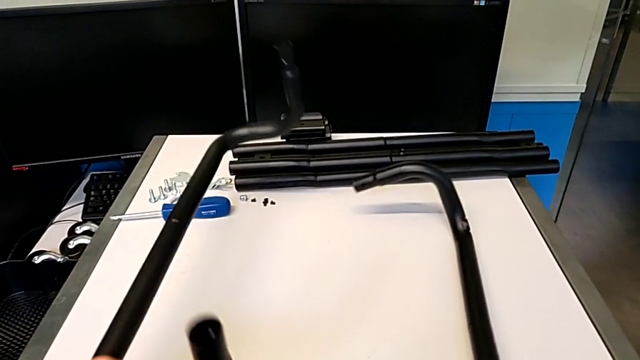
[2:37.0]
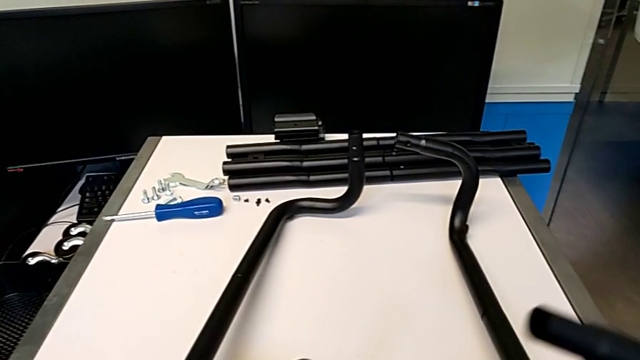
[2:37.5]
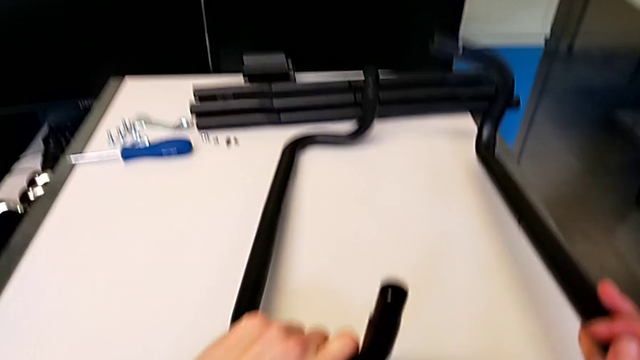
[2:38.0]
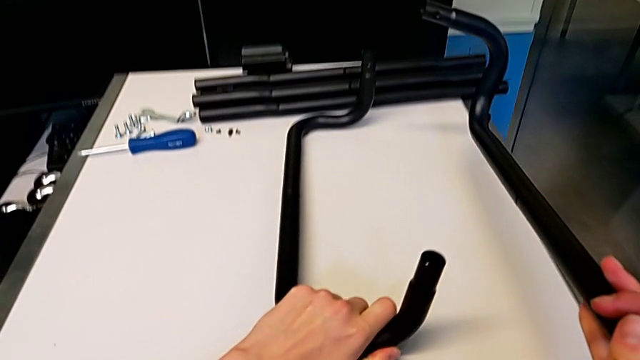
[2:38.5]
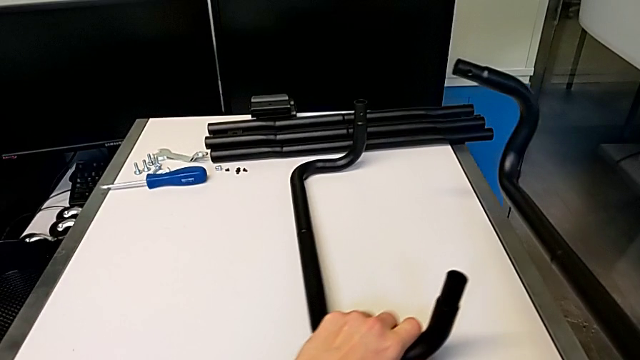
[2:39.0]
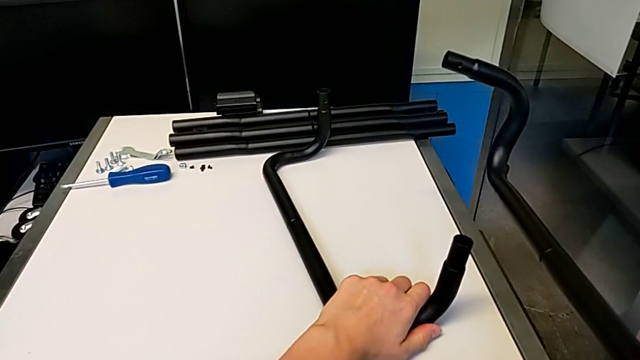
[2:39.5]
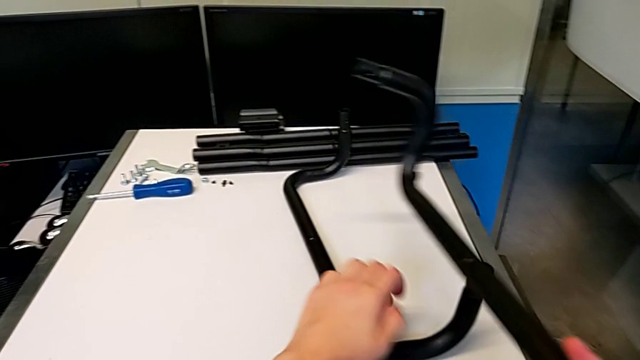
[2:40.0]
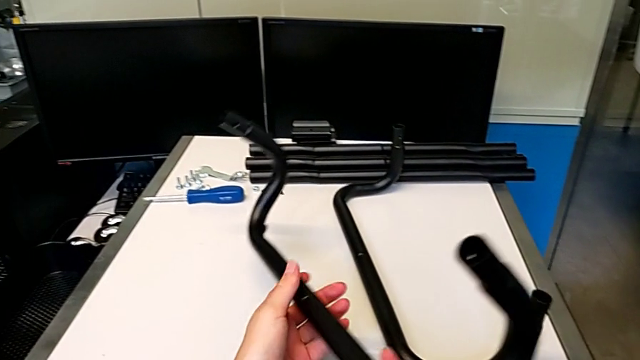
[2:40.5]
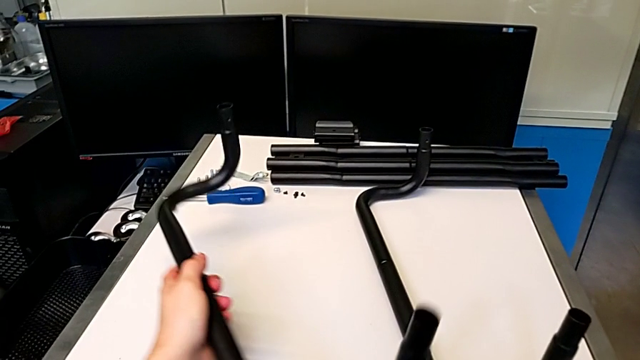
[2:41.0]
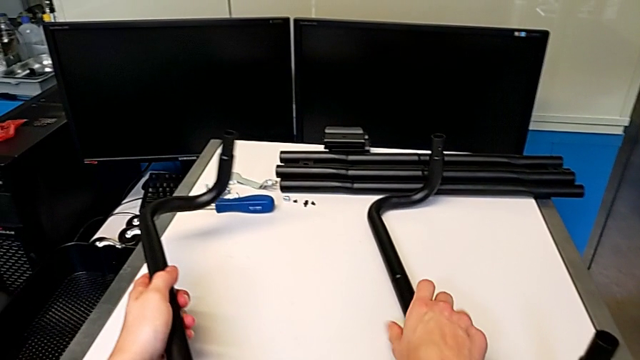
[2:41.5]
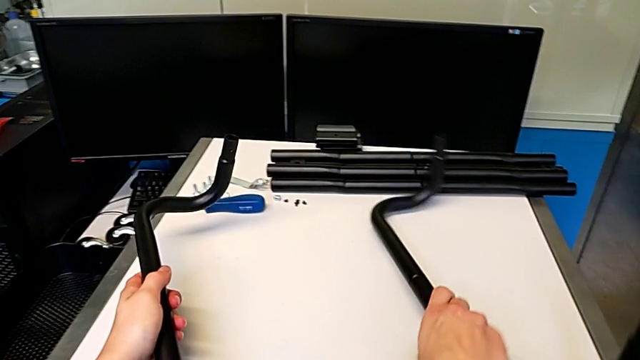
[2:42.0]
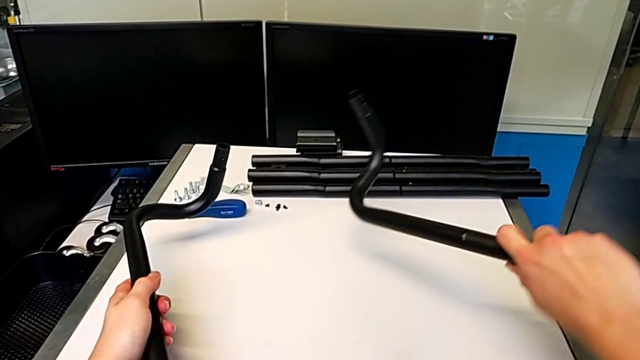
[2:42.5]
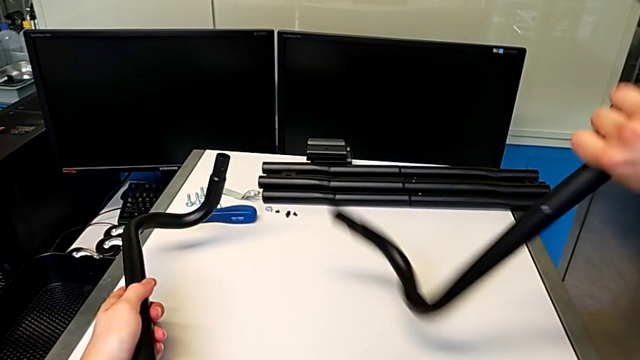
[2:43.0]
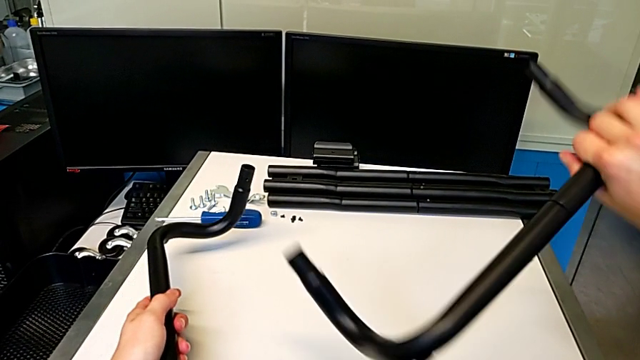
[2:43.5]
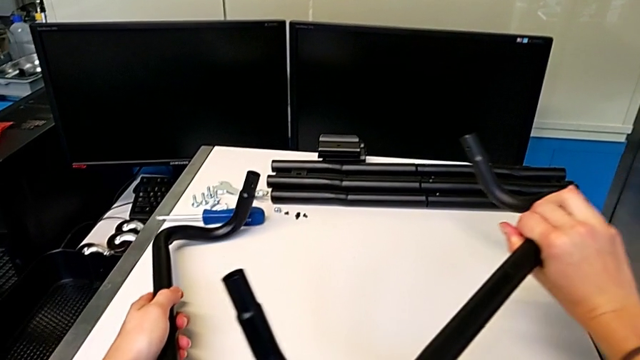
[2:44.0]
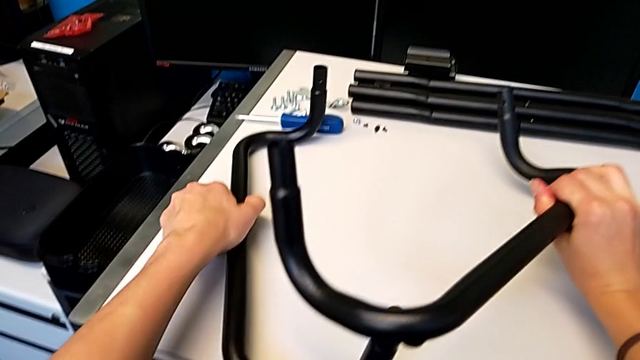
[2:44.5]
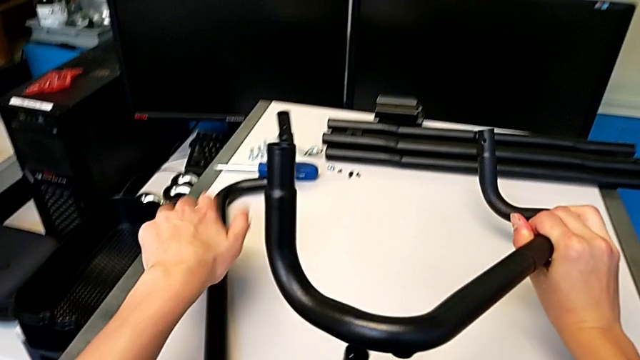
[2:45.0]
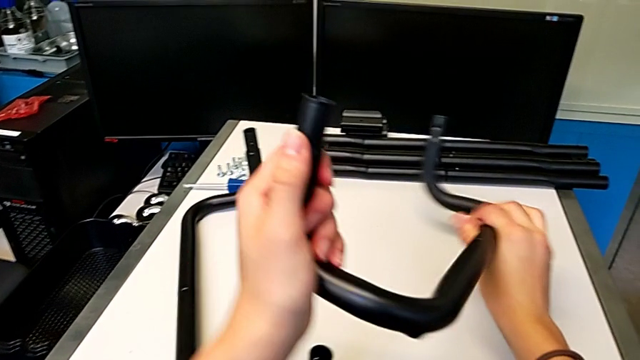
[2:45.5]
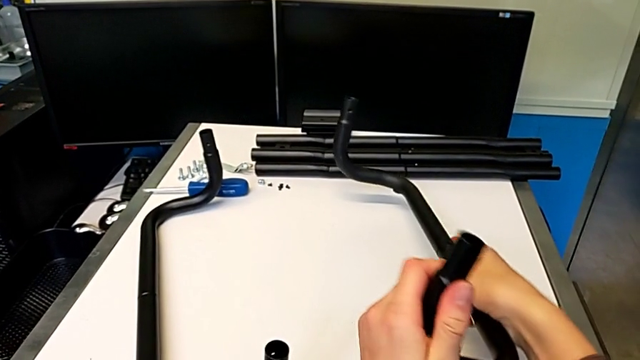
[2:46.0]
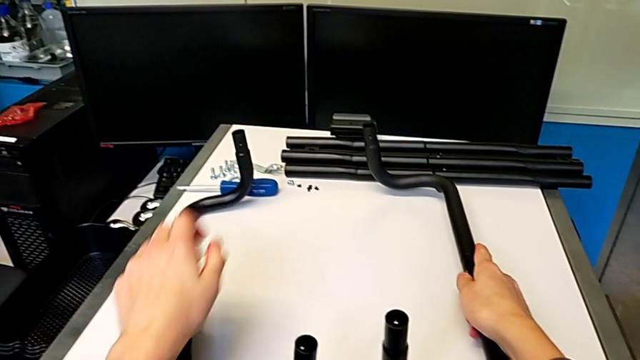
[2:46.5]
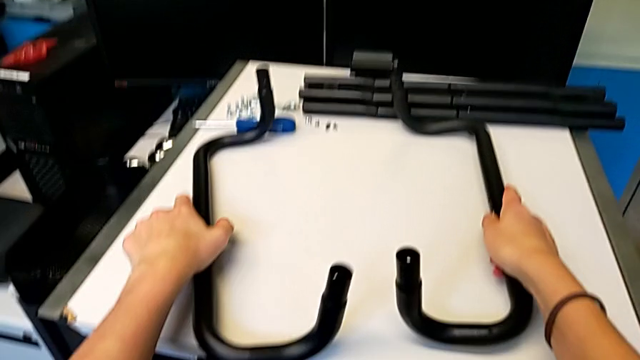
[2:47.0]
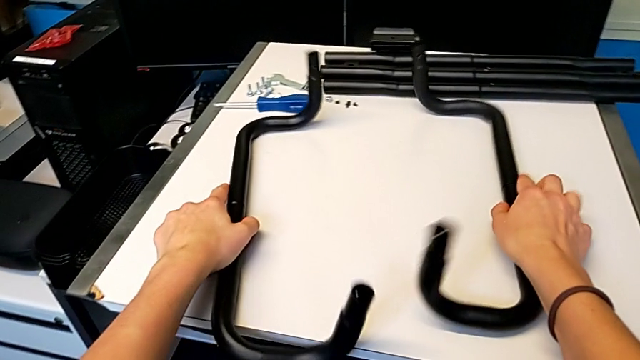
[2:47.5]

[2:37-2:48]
The camera wearer is assembling the first side bars and the base frames. They place the leg, grab the leg, rotate it, place it and place the leg.

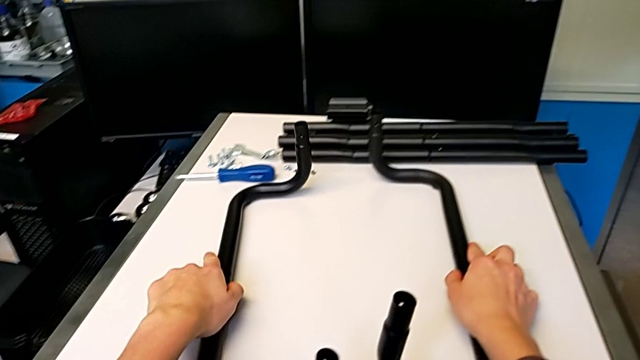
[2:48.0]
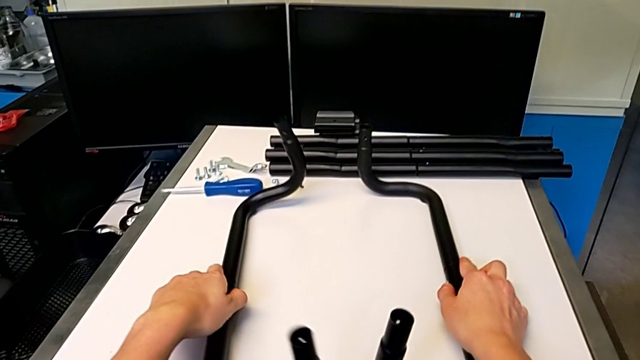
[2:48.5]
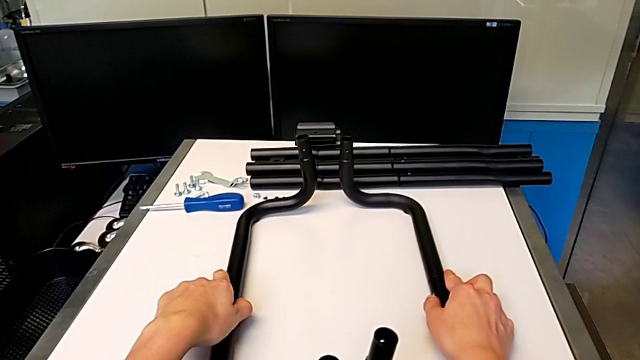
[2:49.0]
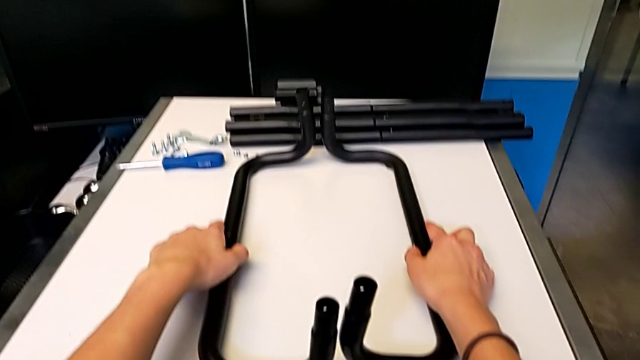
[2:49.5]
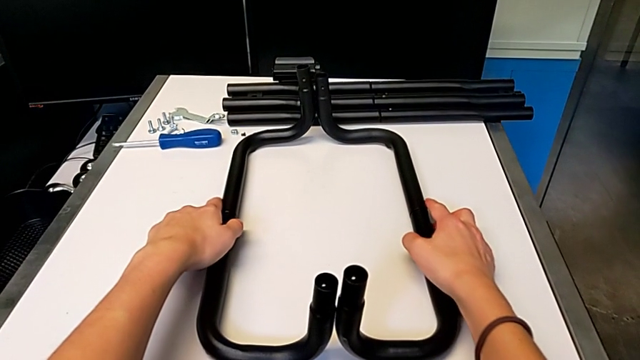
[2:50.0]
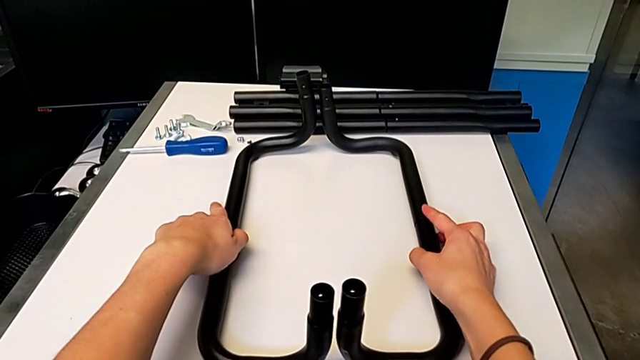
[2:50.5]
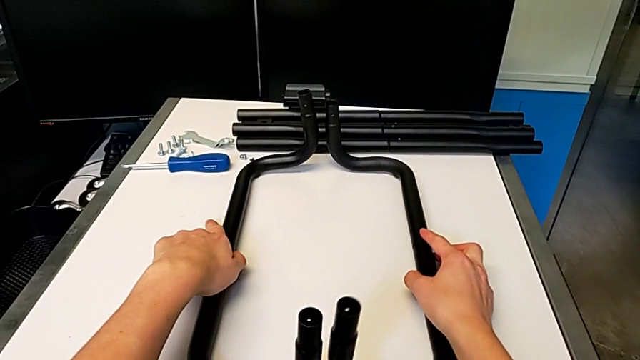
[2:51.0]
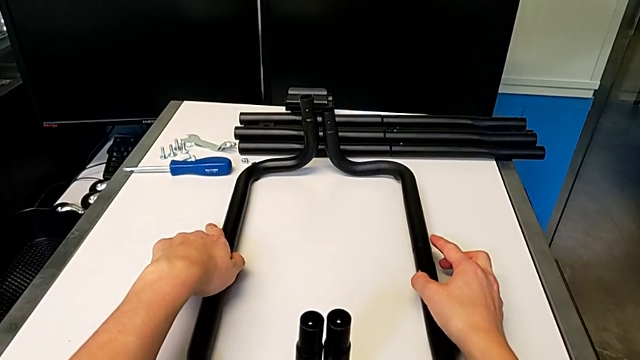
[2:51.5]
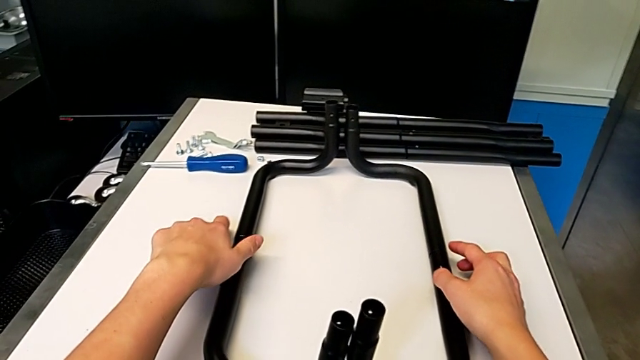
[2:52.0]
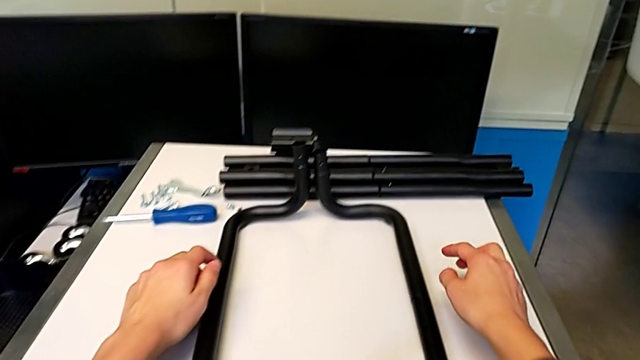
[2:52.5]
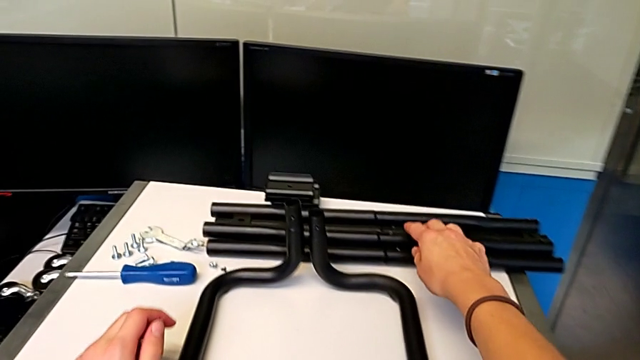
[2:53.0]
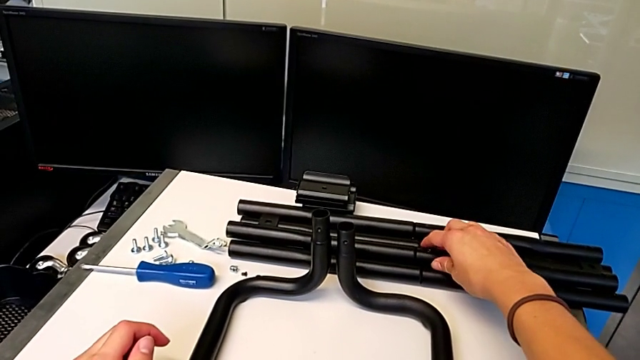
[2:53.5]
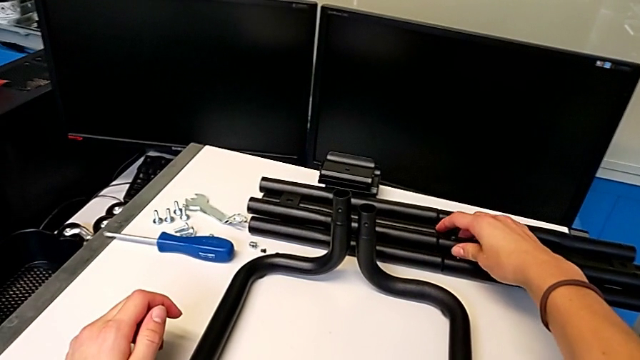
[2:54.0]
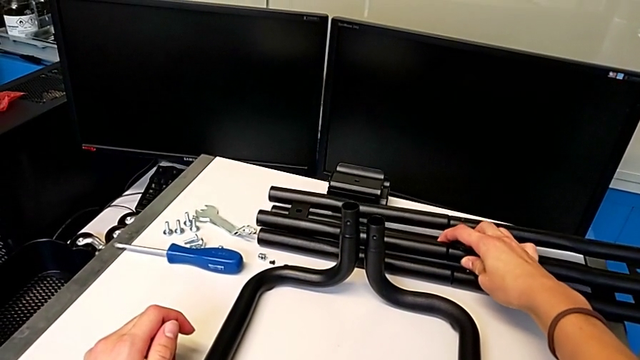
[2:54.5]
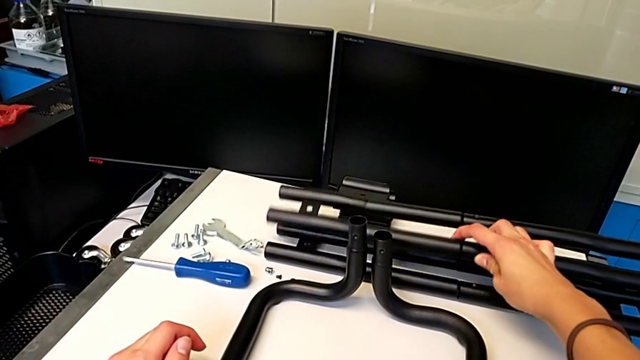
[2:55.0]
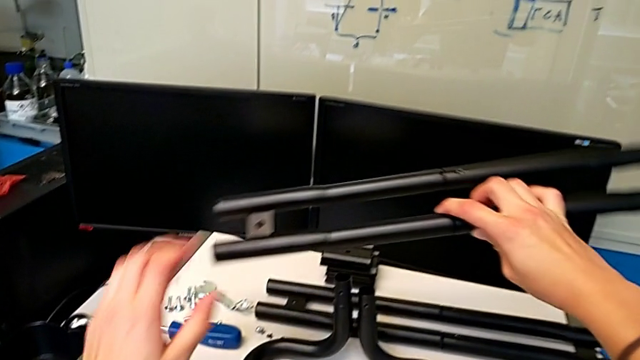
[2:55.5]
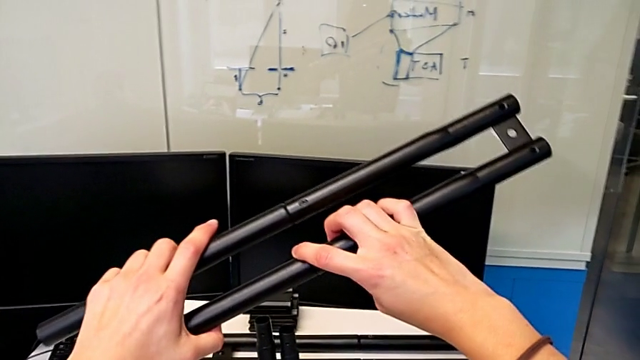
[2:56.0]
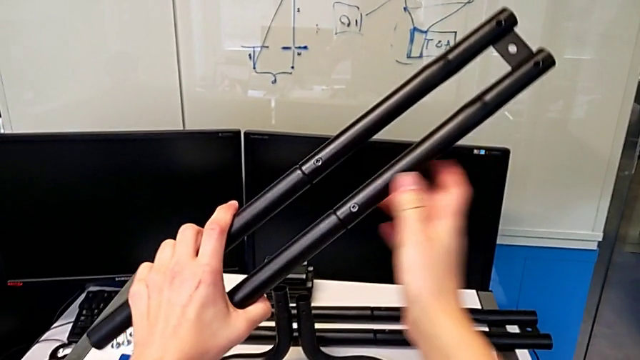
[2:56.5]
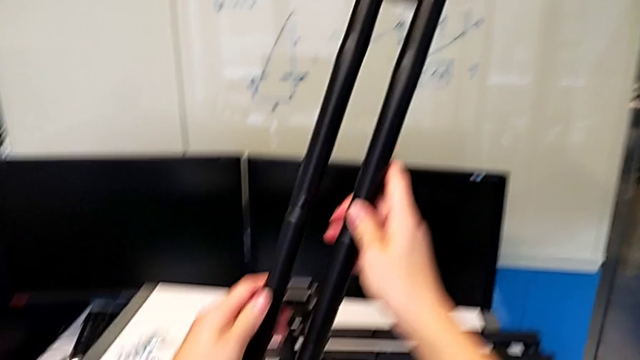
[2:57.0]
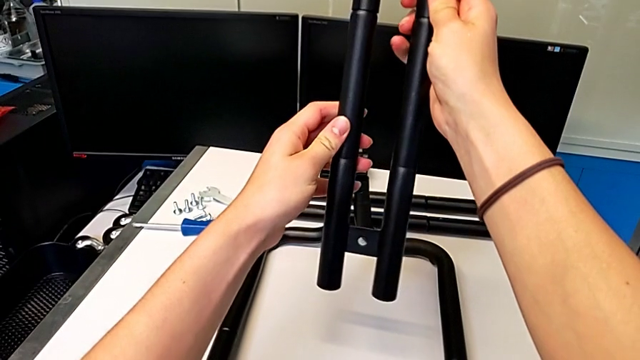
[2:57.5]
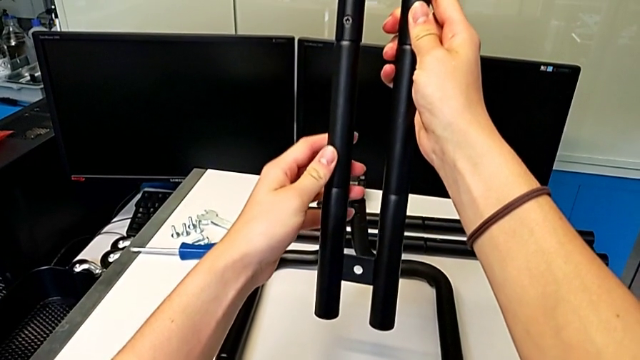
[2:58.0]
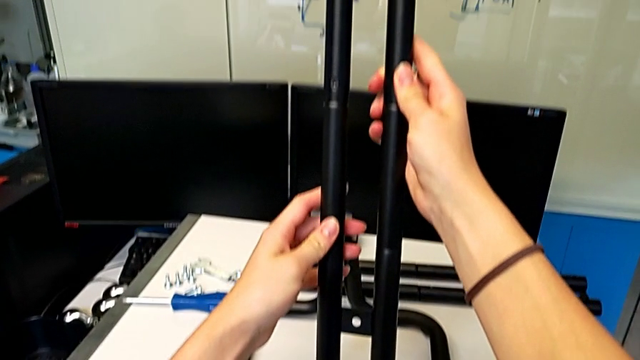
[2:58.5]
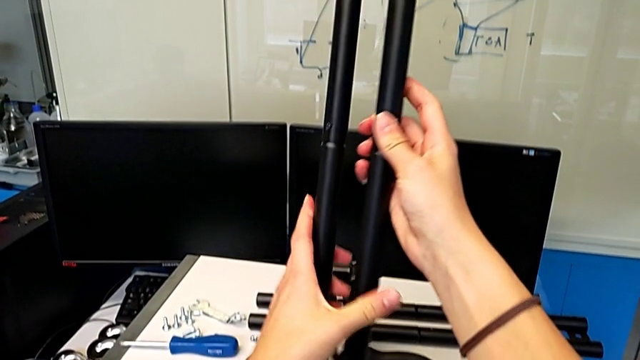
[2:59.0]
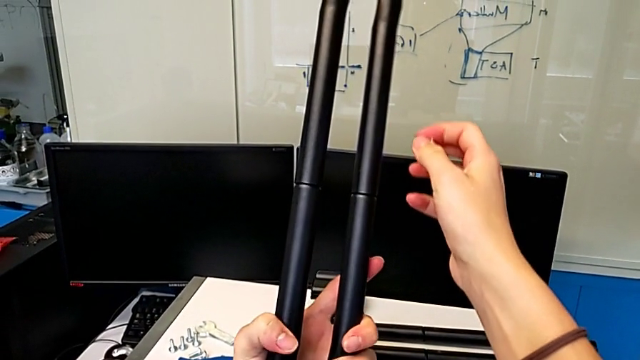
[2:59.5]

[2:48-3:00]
The camera wearer is assembling the first side bars and the base frames. They align the leg, grab it, lift it and rotate it.
